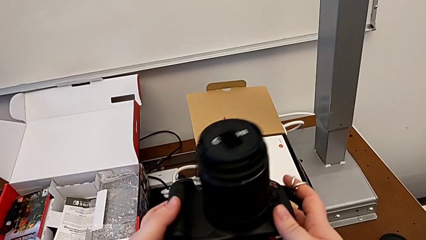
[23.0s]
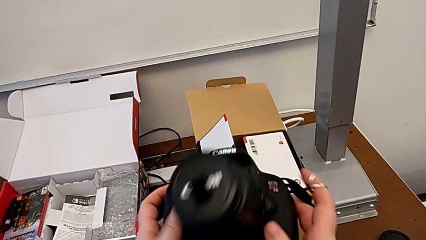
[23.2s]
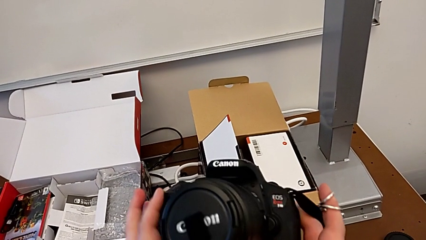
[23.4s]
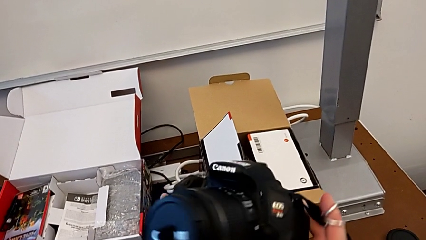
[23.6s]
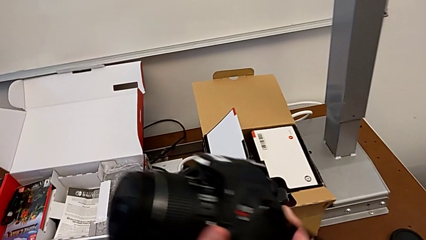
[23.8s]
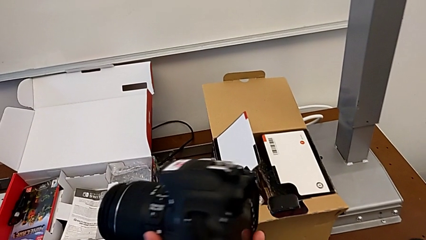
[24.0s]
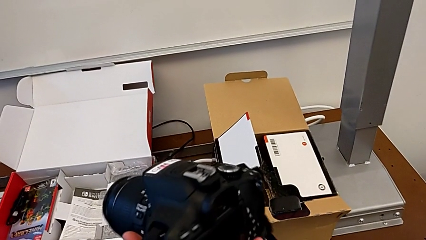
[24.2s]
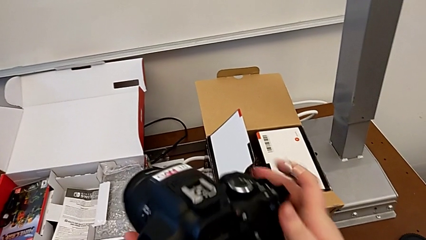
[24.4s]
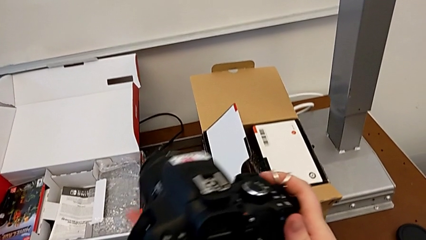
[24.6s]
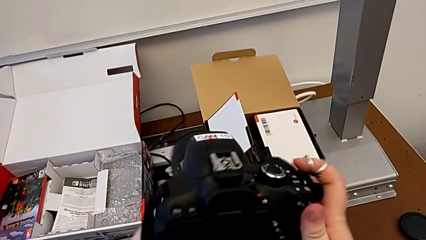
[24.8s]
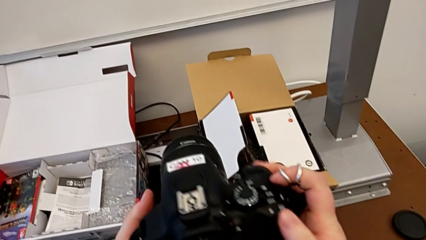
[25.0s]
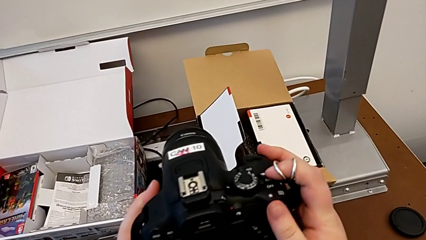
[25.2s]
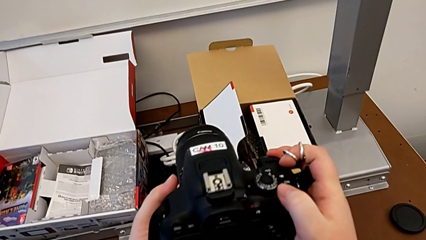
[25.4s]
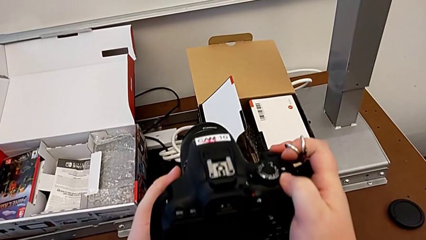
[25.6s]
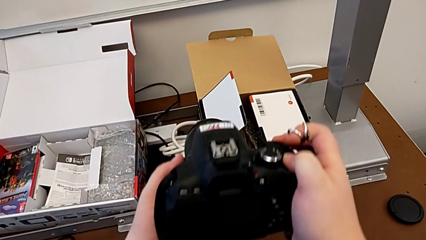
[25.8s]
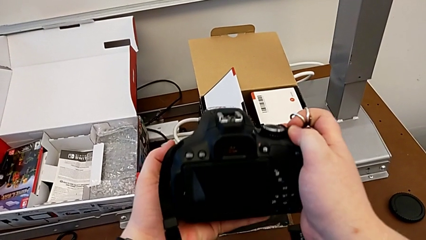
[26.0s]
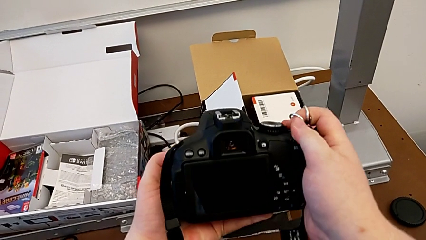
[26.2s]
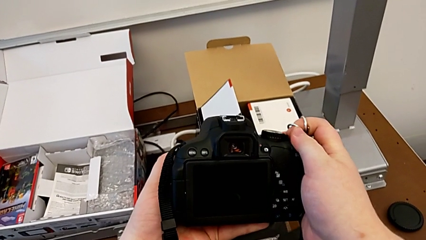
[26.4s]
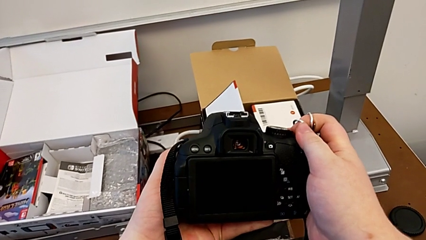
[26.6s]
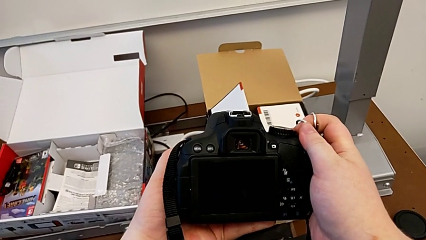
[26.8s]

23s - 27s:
The camera wearer turns on their DSLR. They rotate the DSLR and press the power button.

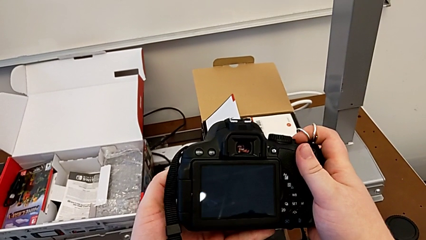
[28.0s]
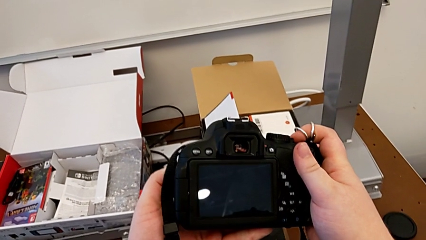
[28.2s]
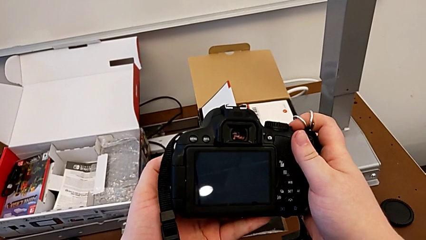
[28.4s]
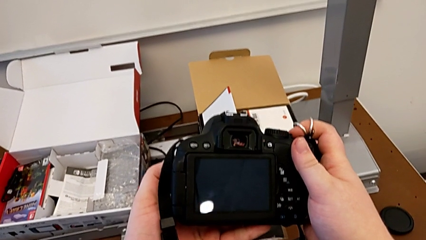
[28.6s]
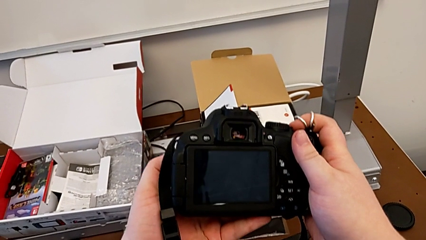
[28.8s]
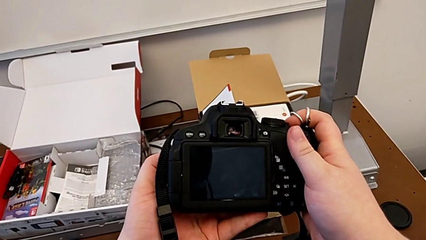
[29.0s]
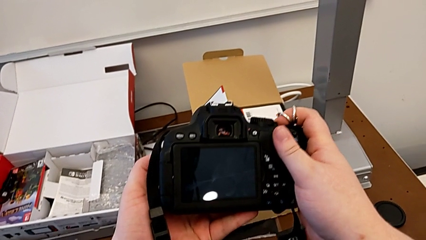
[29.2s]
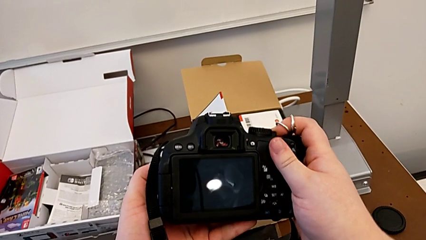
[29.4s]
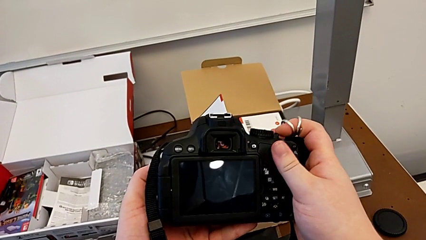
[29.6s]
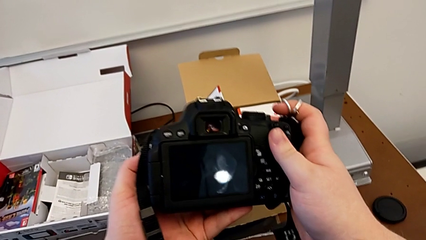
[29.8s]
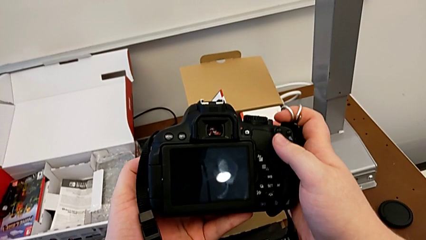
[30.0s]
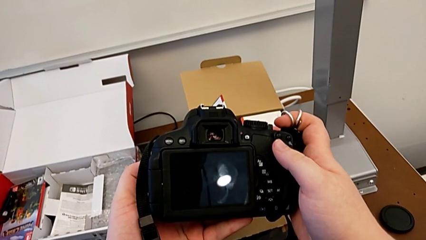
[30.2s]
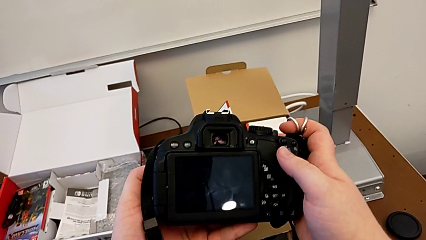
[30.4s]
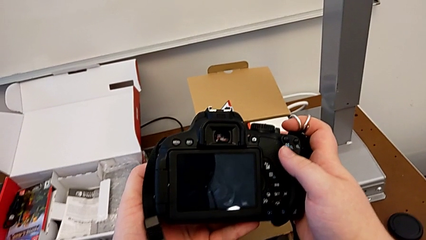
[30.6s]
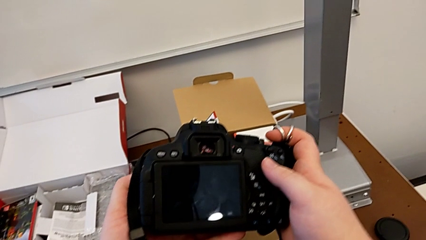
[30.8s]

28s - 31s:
The camera wearer turns off their DSLR. They press the power button and inspect the DSLR.

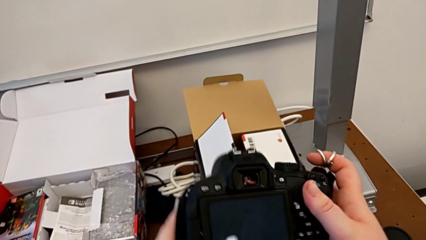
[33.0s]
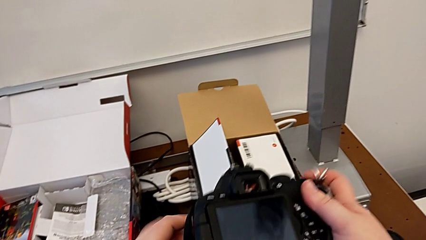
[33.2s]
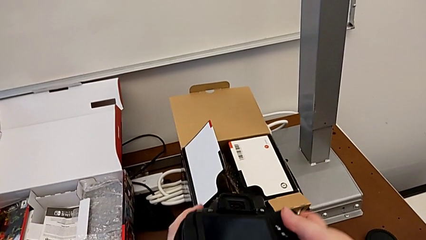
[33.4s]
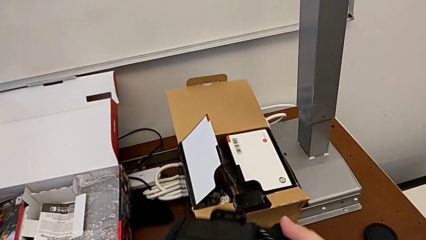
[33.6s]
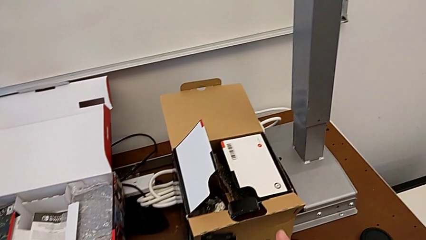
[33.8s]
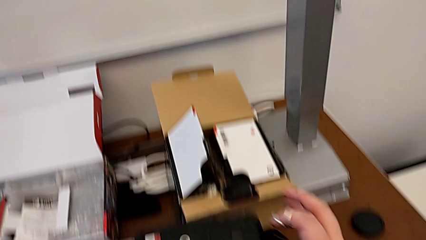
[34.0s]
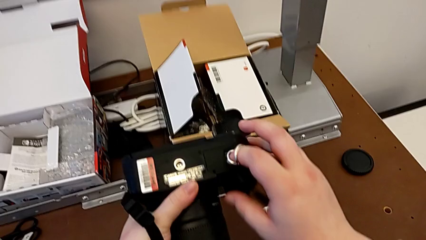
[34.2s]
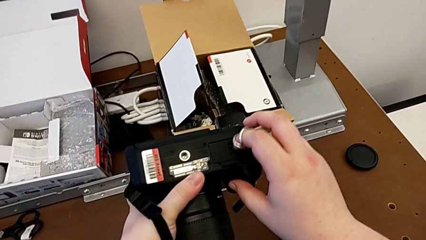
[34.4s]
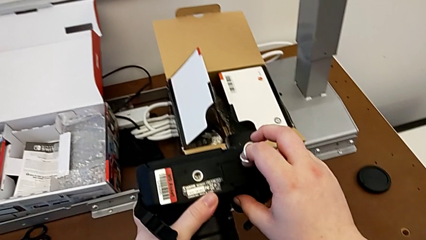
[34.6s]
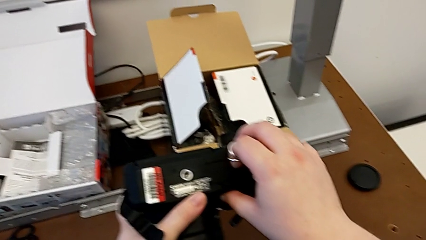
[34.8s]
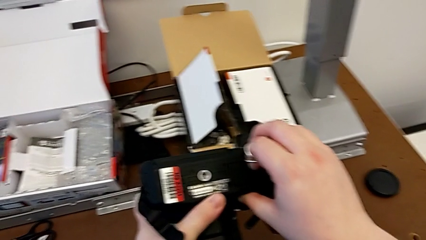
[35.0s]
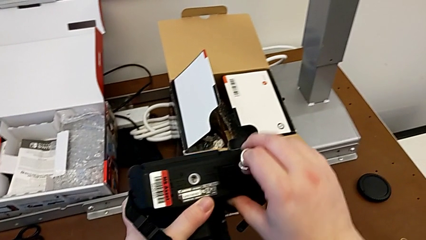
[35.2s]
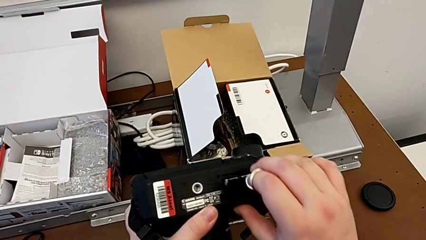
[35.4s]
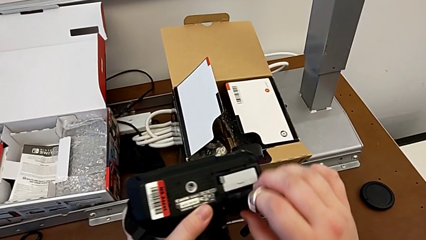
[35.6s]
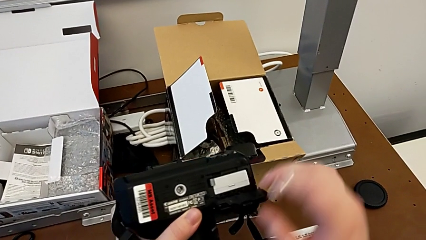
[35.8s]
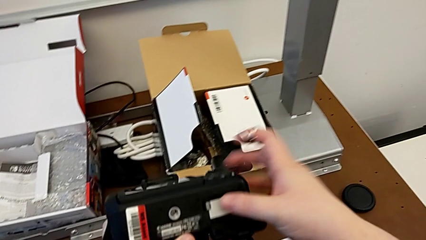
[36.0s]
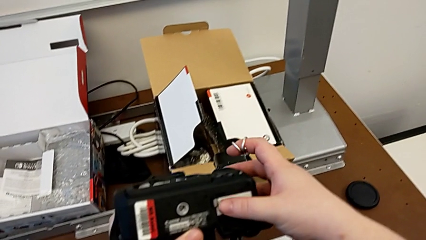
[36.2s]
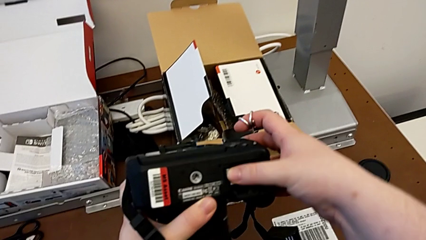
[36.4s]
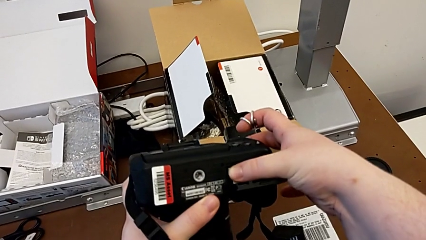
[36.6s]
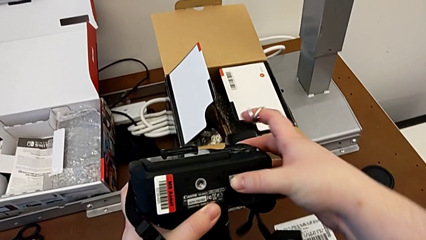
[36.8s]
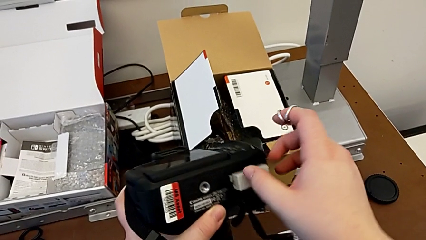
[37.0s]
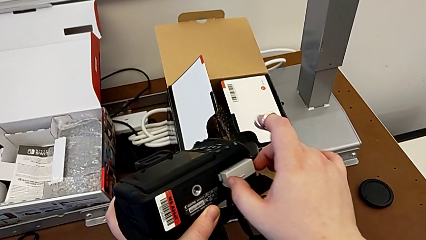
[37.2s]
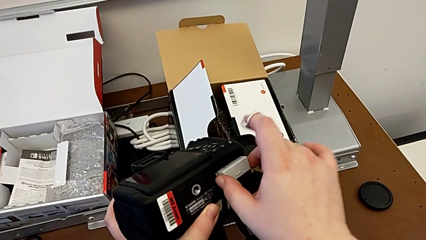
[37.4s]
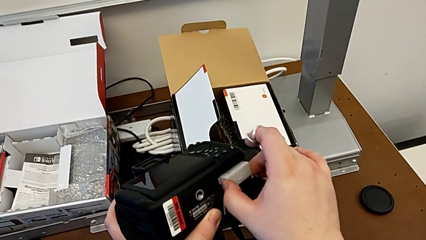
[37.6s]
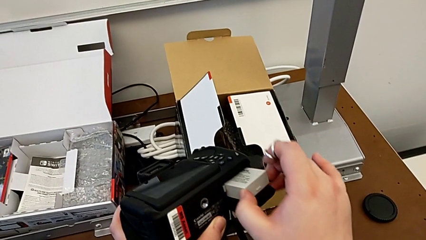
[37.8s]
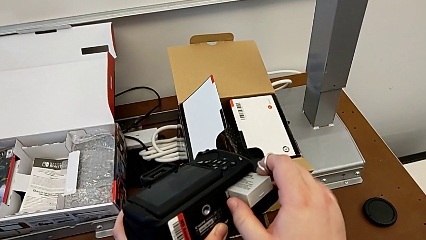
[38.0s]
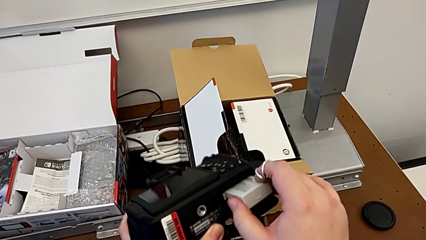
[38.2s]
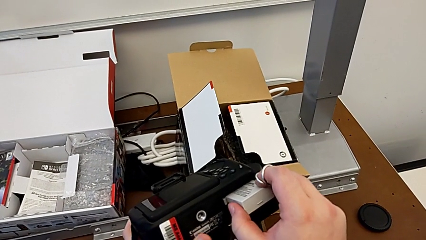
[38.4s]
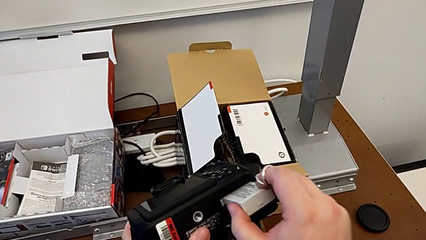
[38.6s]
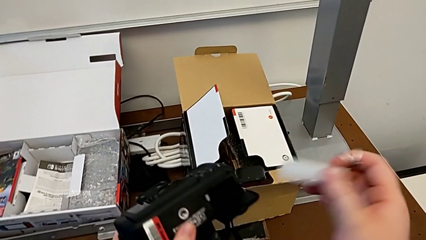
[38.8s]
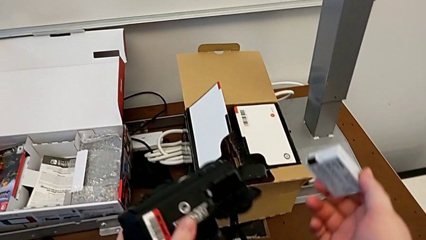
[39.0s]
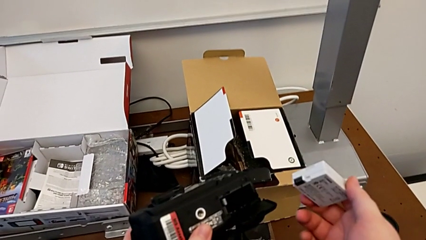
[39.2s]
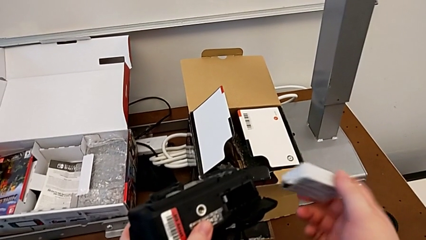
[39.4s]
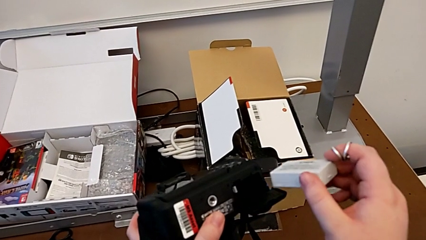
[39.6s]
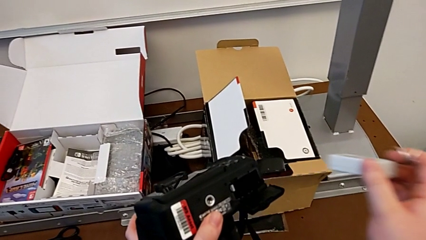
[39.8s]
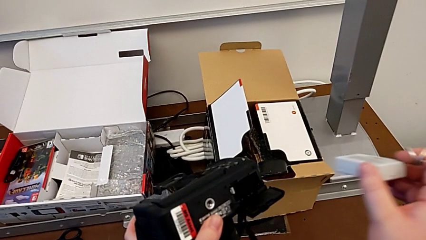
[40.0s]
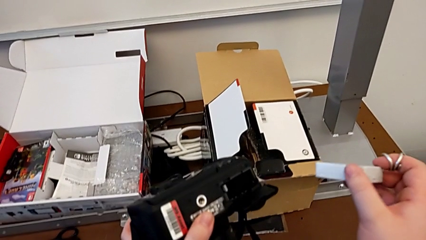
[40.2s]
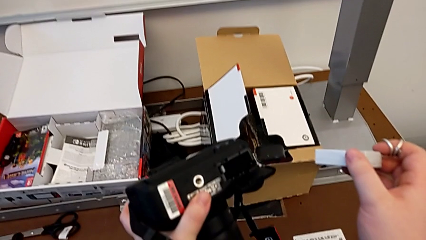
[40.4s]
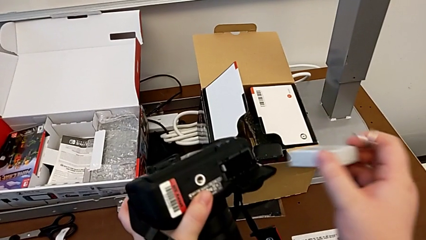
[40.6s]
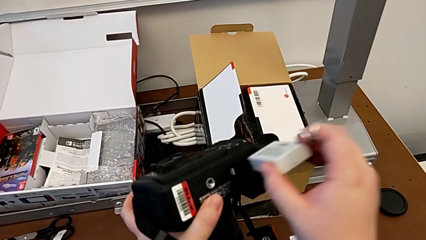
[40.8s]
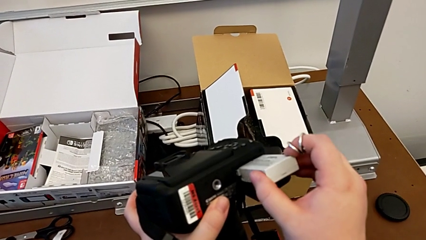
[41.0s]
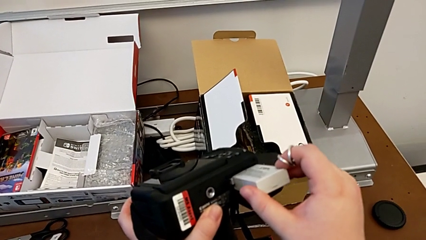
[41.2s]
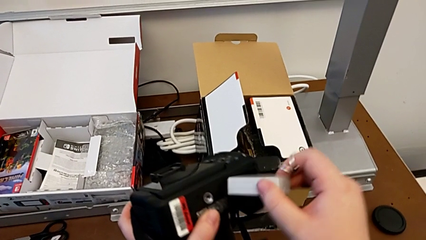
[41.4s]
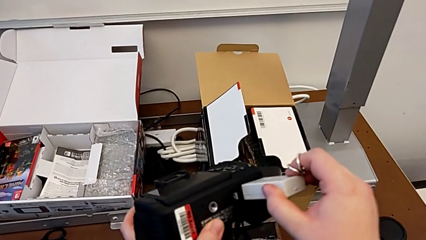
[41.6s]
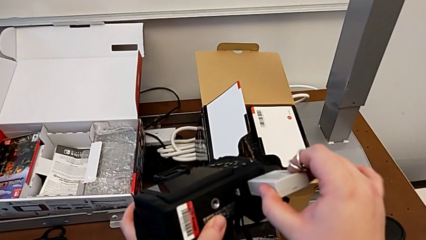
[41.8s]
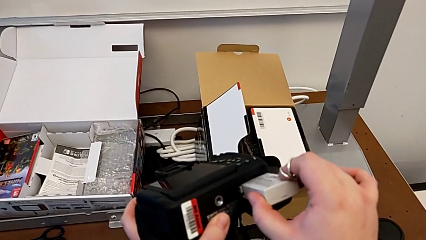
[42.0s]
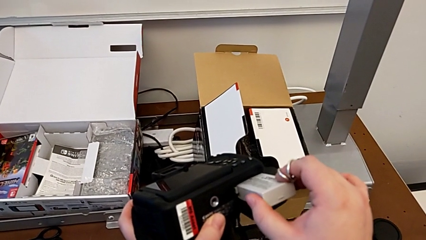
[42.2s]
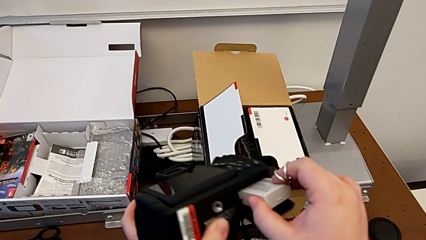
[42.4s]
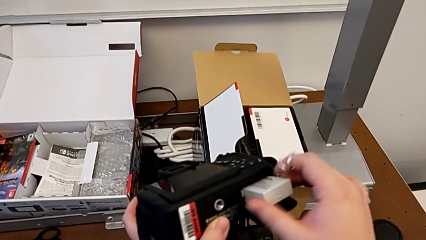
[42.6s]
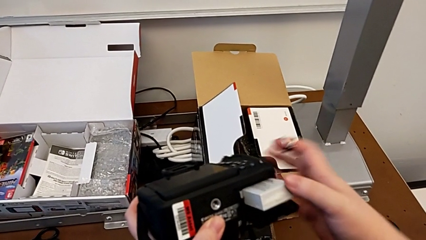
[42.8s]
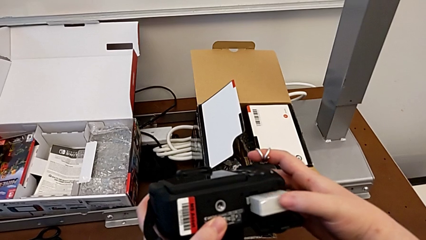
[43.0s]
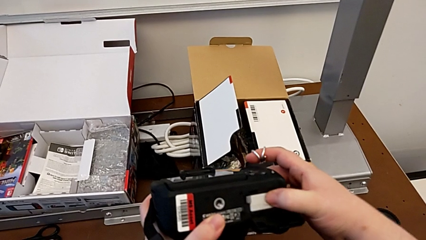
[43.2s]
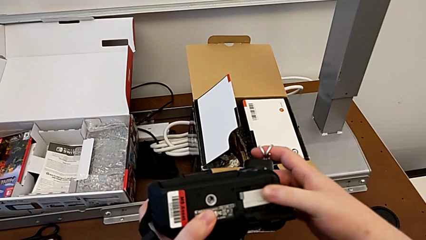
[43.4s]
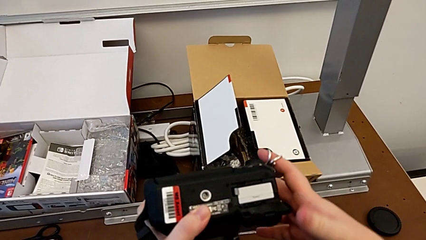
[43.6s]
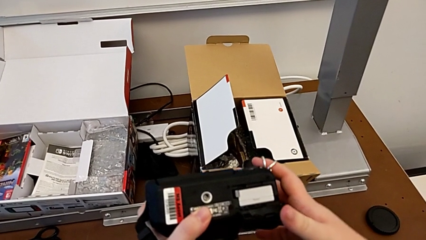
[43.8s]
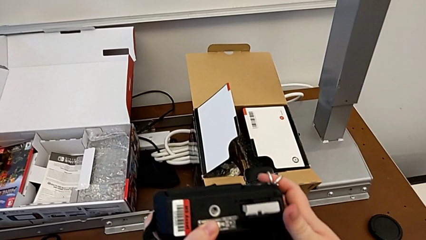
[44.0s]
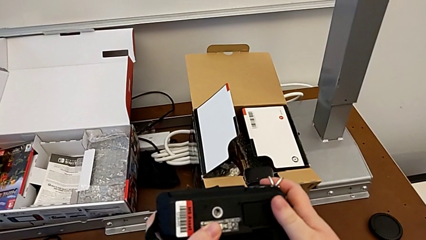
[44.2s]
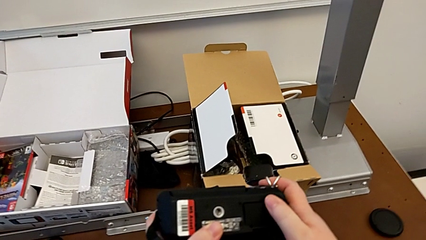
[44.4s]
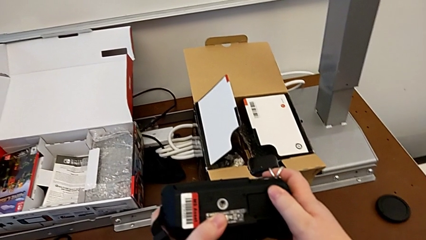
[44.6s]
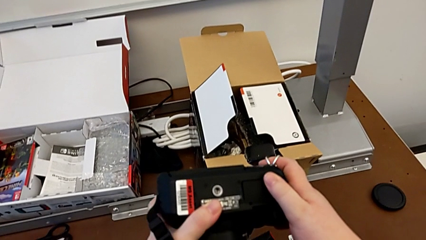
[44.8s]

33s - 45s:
The camera wearer exchanges a battery. They flip the DSLR, grab the battery door, open it, press the battery lock, grab the battery, withdraw it, insert it, push it and close the battery door.
